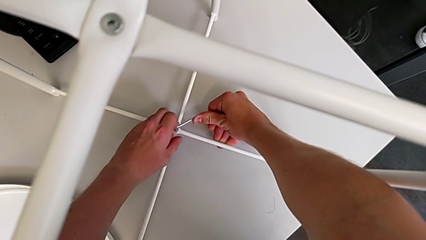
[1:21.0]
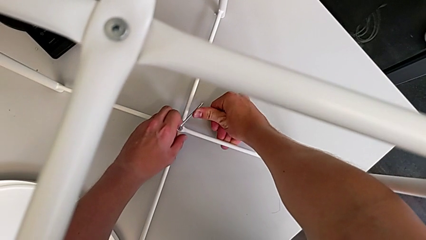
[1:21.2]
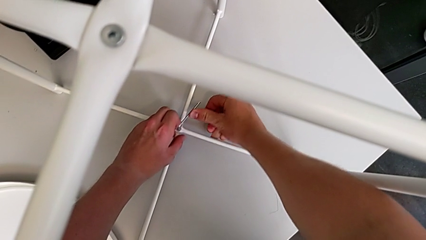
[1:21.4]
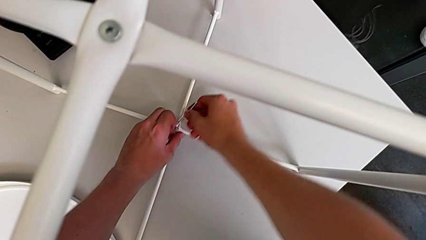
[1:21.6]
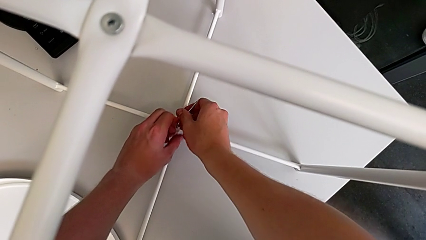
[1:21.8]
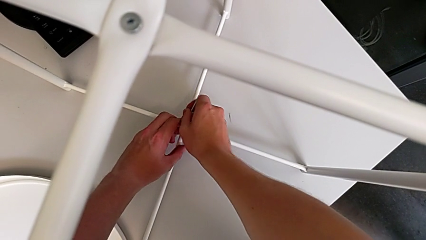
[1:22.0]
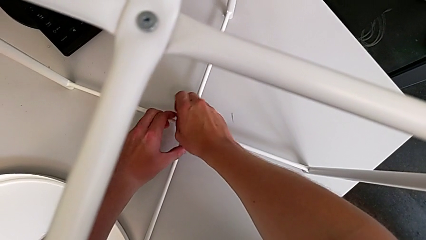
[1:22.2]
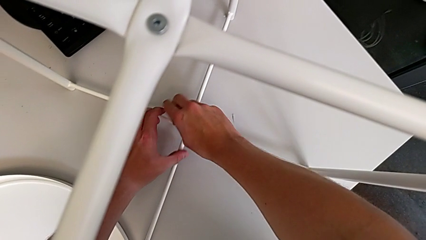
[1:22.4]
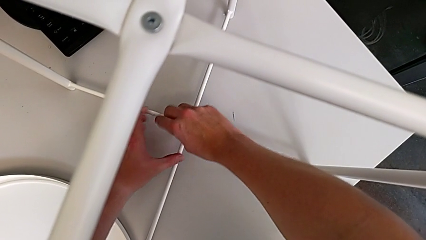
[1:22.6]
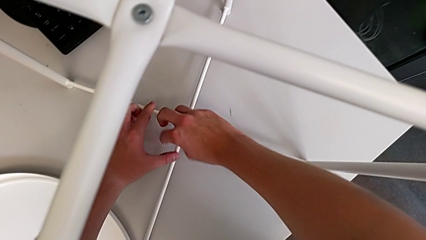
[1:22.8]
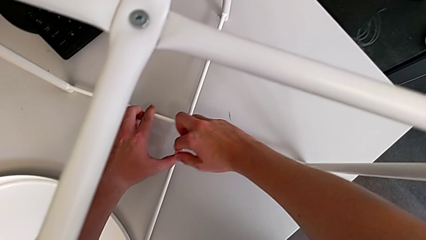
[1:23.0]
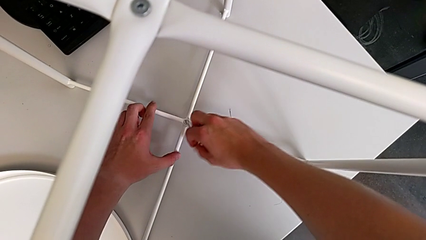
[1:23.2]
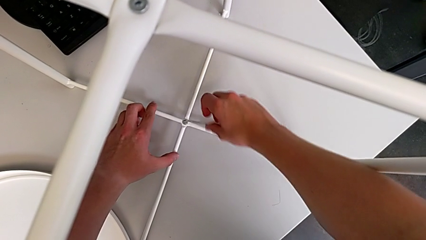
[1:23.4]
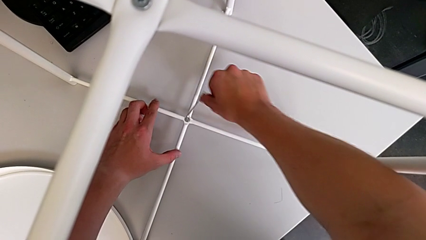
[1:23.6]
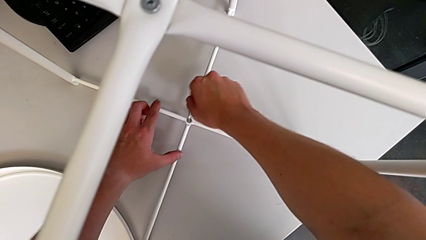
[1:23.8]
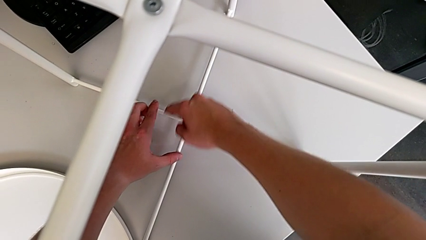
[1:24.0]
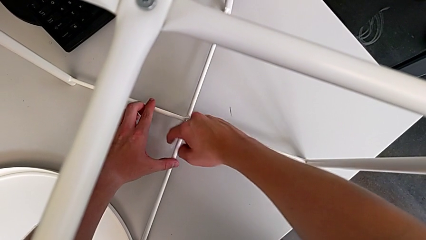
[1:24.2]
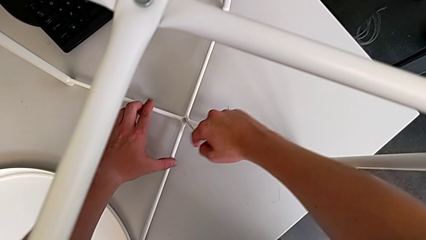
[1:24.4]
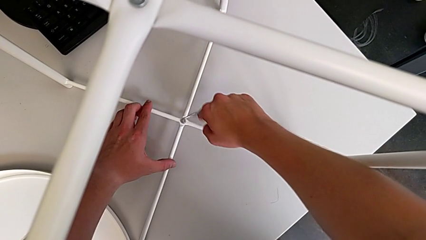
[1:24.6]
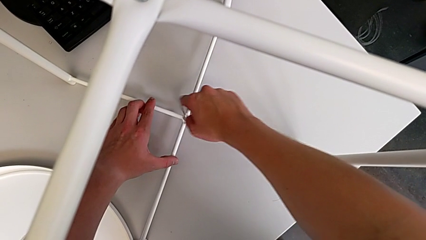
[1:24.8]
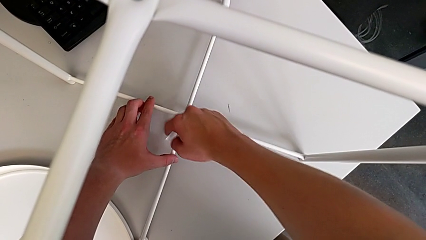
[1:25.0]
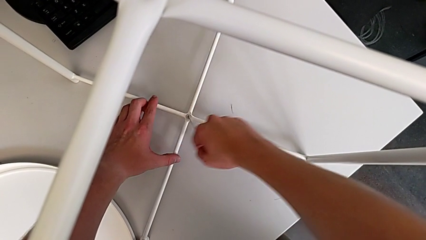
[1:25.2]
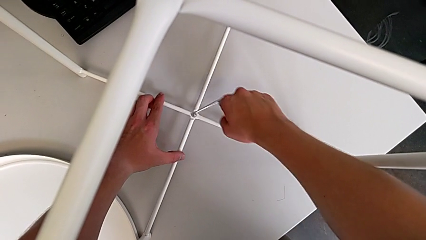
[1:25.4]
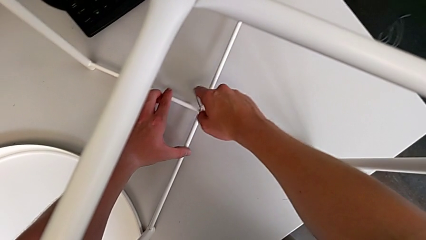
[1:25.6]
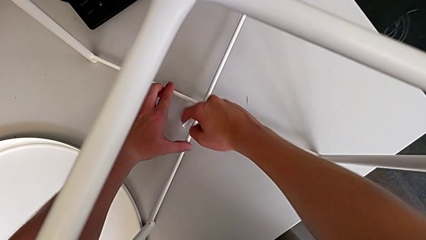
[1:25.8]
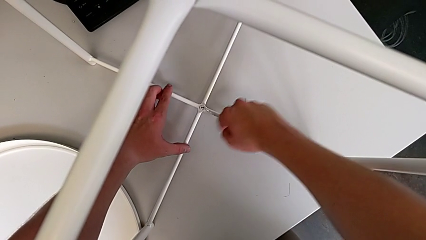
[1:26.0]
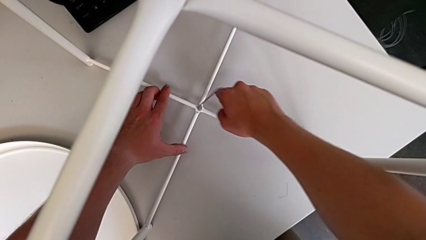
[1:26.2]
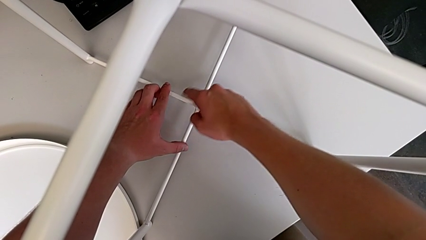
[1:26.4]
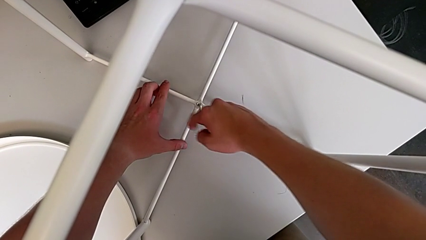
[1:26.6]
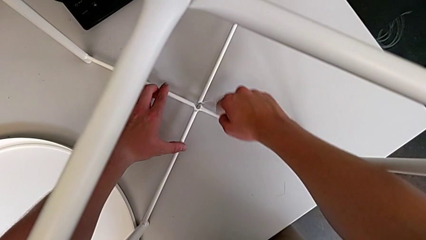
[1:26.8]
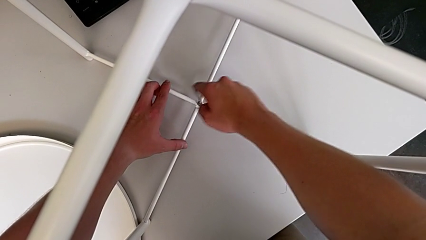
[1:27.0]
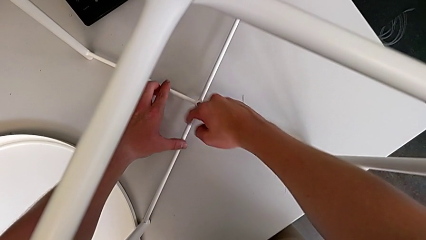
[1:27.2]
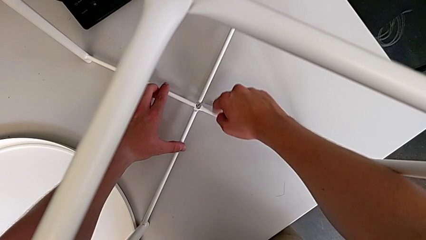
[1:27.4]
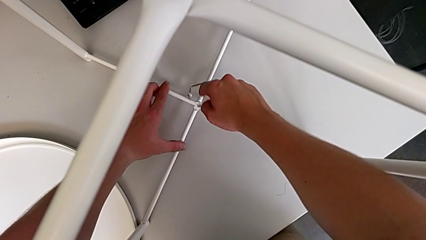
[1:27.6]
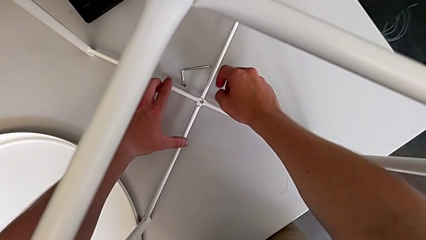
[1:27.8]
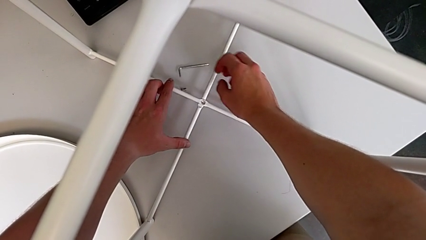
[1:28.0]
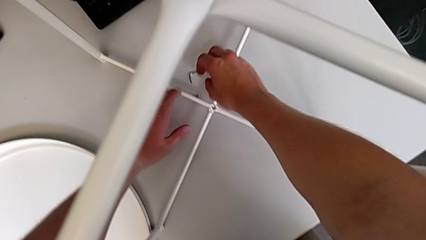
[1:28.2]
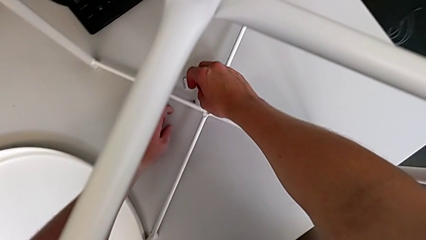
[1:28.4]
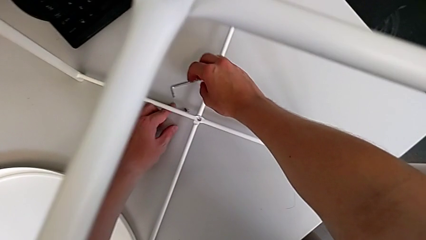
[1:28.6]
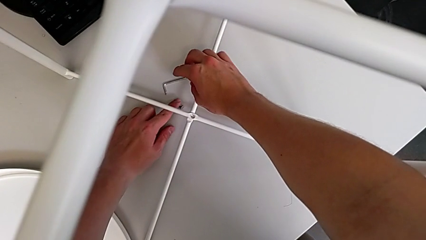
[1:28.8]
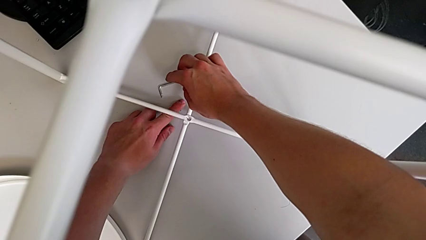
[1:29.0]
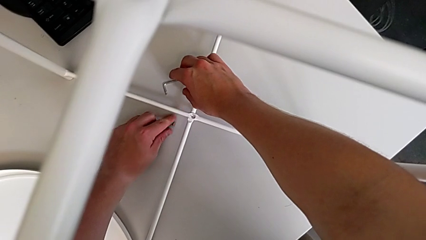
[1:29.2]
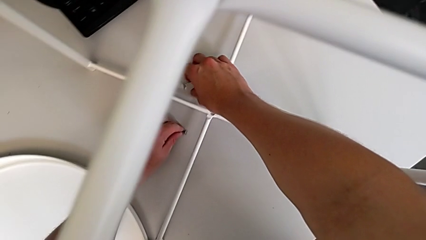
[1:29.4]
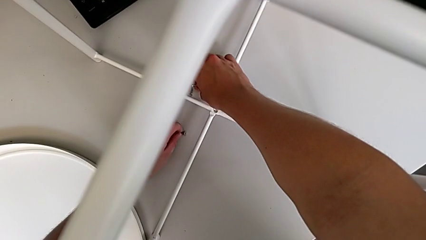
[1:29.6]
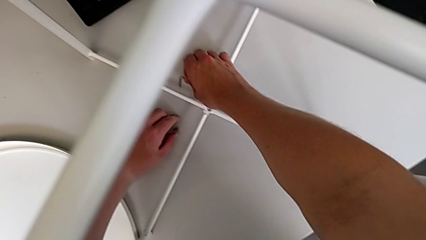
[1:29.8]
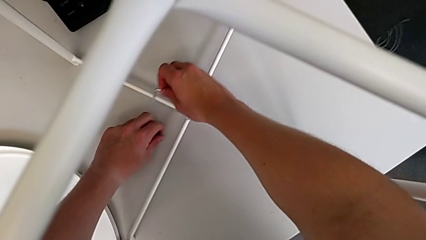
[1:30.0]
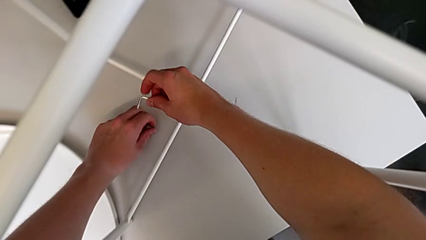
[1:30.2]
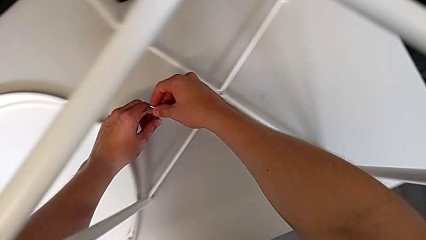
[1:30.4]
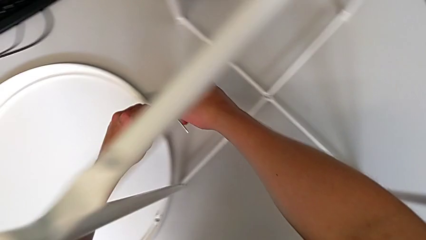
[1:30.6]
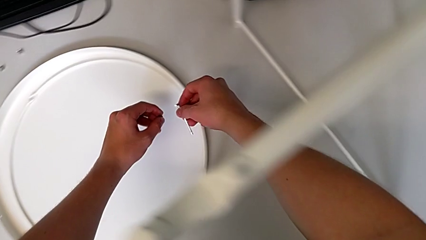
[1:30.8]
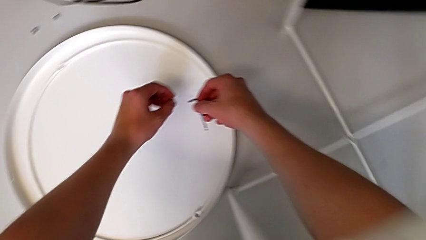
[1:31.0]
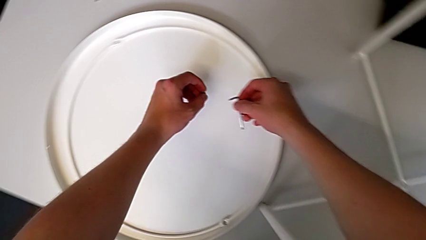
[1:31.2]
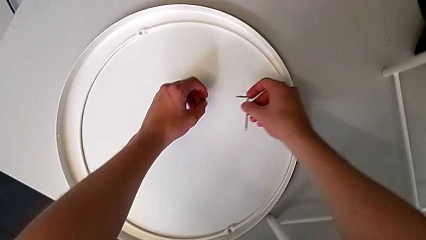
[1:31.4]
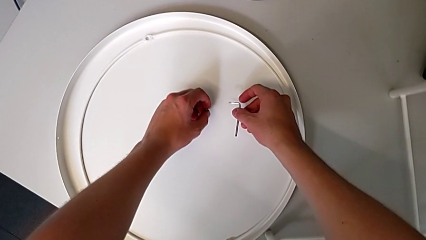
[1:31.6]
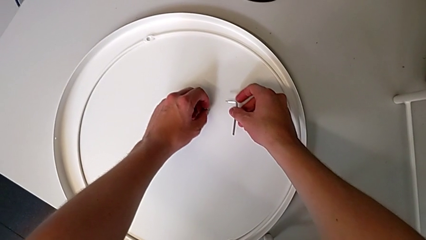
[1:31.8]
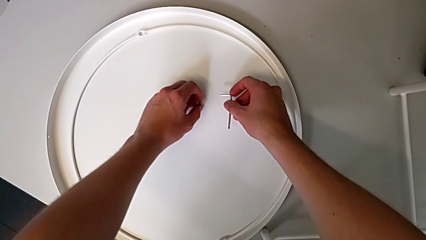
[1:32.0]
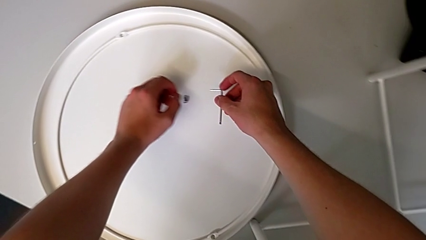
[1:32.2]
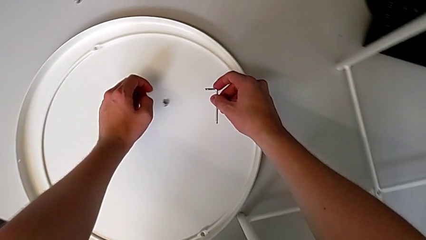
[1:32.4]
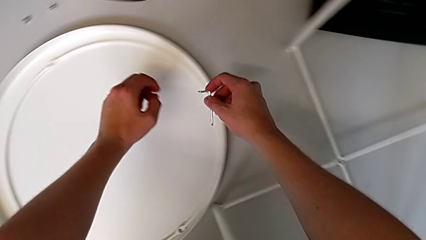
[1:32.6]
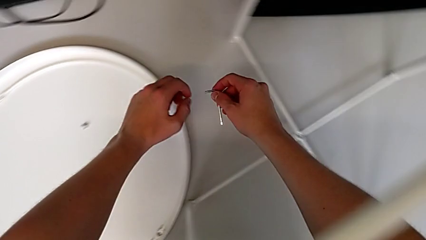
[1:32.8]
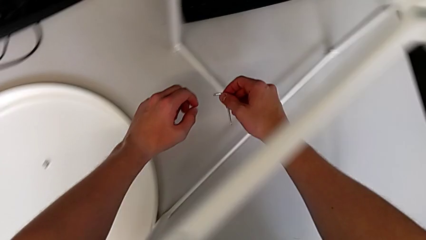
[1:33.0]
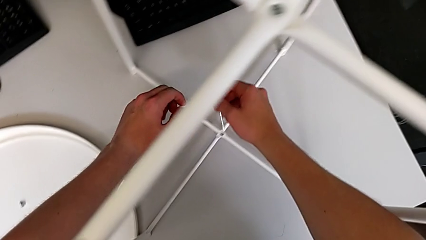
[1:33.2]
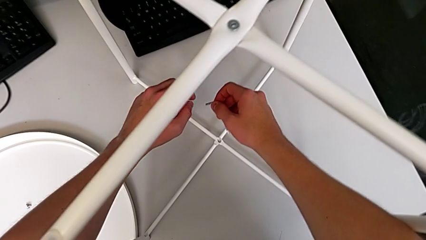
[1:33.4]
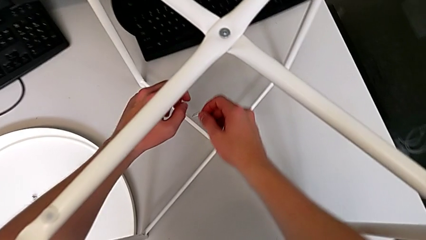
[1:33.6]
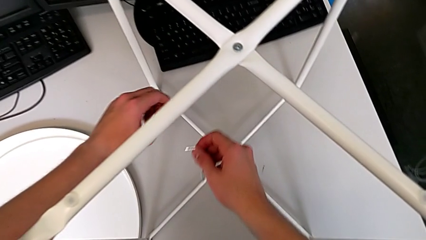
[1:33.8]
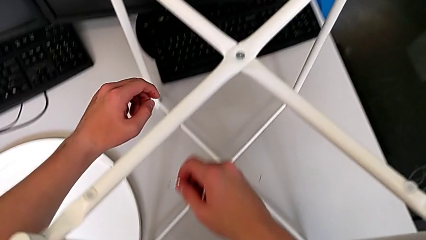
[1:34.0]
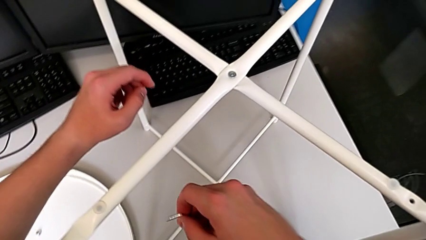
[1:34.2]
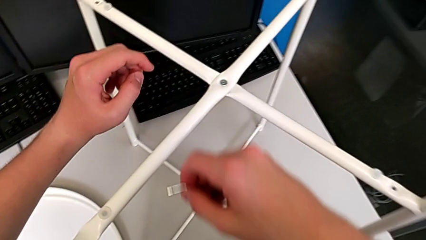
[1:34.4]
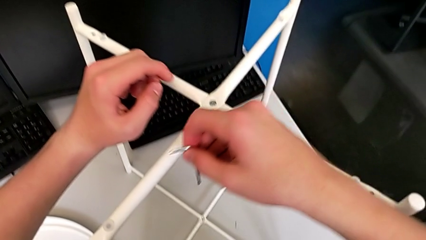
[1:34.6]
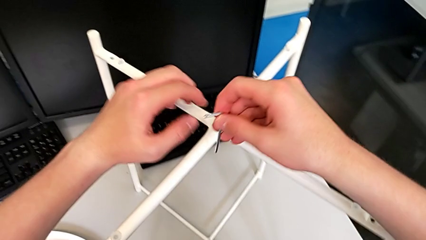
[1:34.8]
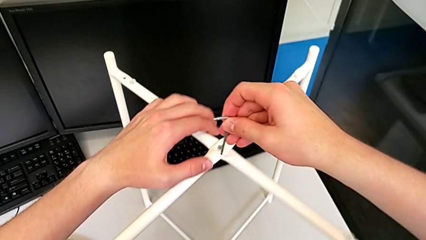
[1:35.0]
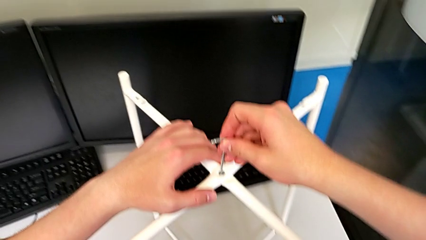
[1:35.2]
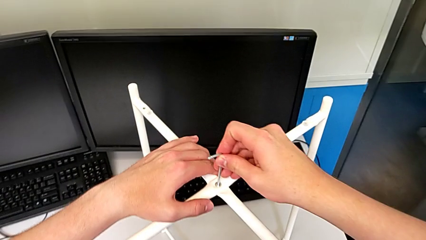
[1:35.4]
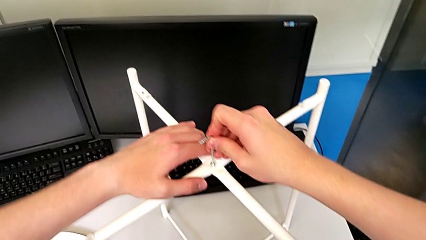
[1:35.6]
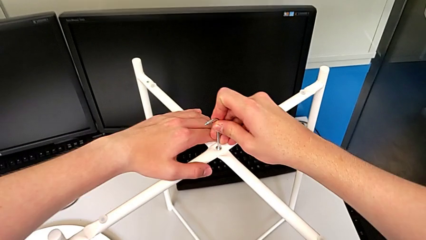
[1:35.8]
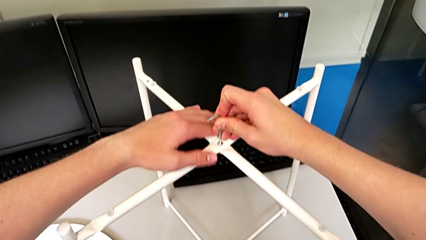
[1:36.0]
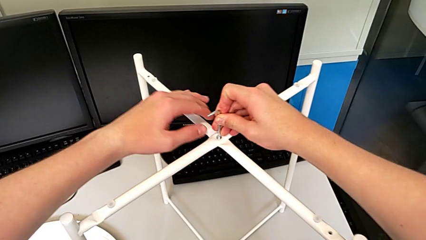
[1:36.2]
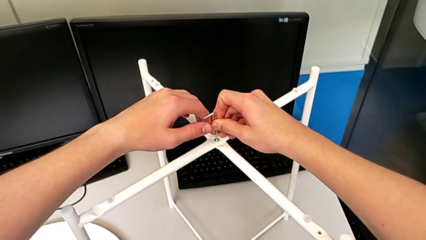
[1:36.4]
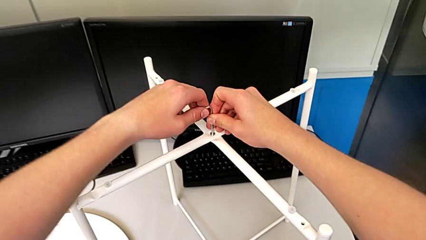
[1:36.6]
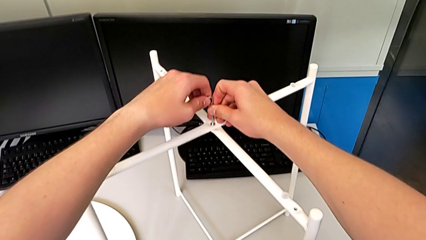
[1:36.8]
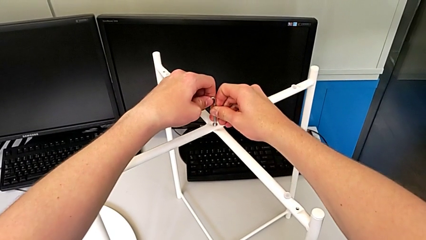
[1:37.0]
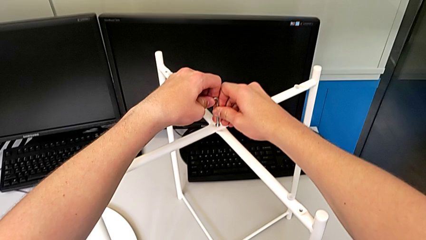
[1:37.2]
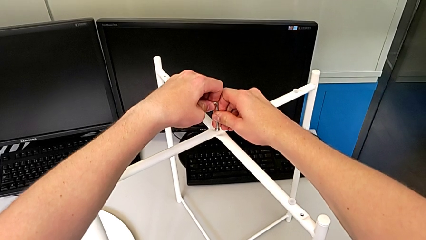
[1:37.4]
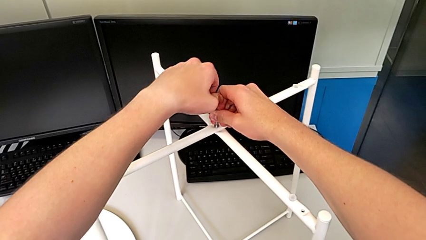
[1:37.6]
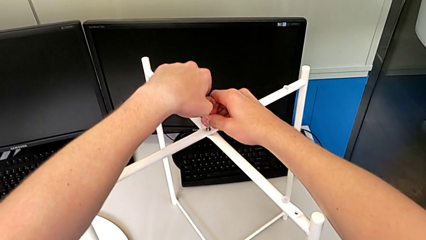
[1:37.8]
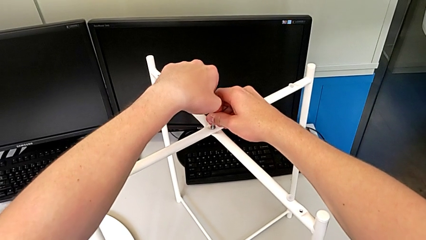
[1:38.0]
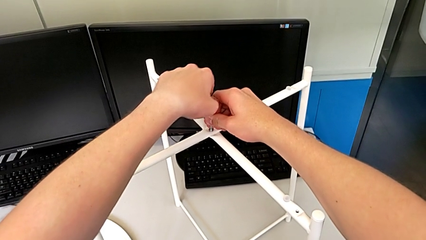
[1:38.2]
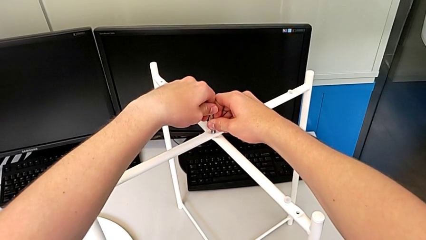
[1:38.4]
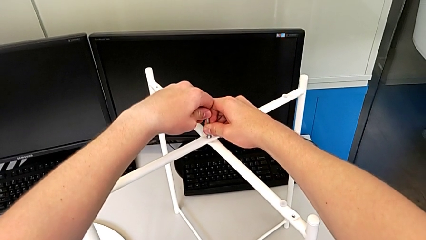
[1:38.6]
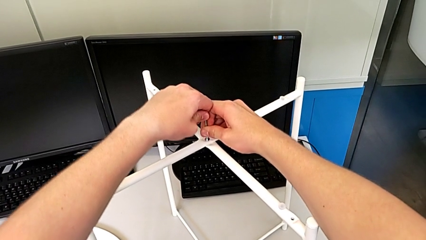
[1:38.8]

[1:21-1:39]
The camera wearer is unscrewing the low hex socket head of the legs. They keep unscrewing the hex socket head, place the Allen wrench, grab the hex socket head, grab the Allen wrench, place the hex socket head and insert the Allen wrench.
